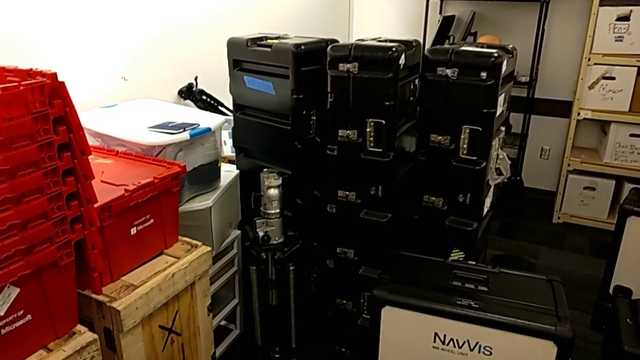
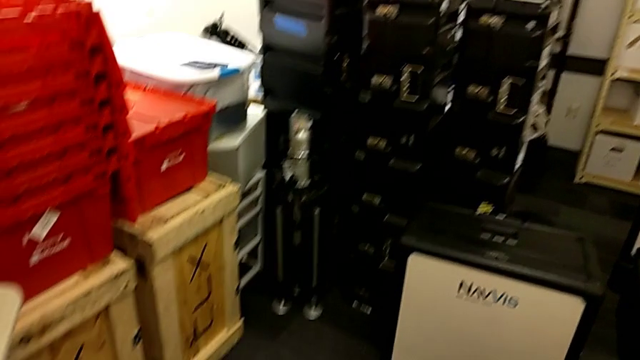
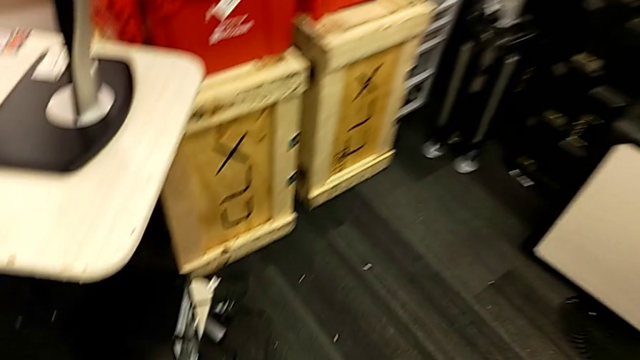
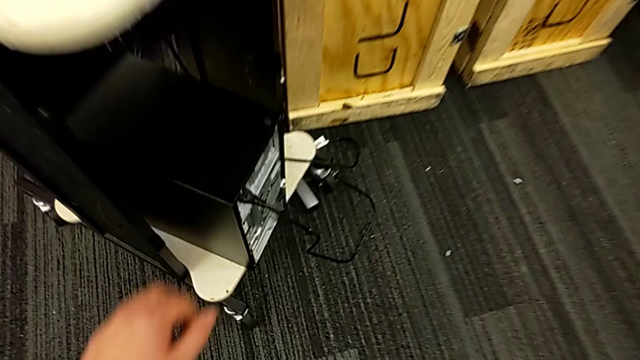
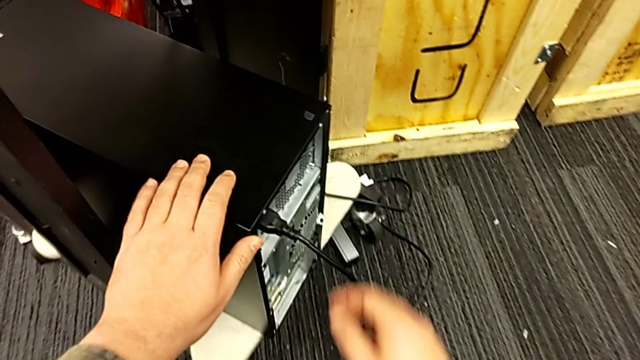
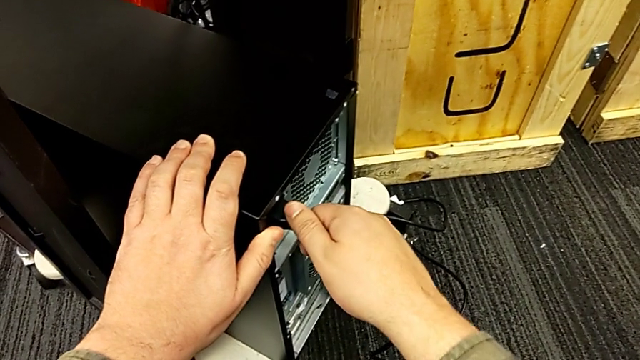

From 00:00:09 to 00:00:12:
The camera wearer unplugs the cable's power supply. They approach the computer tower, grab it and withdraw the cable power supply.

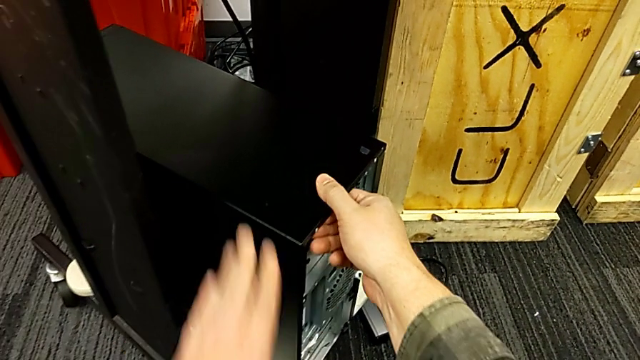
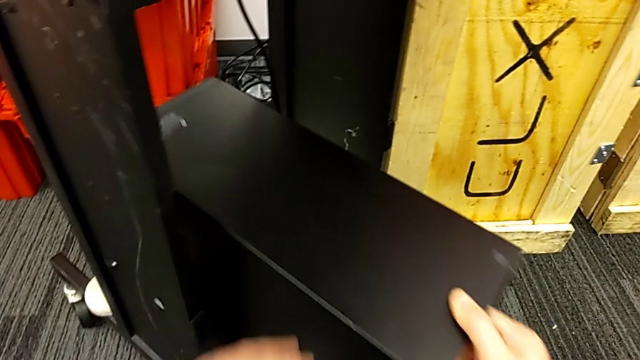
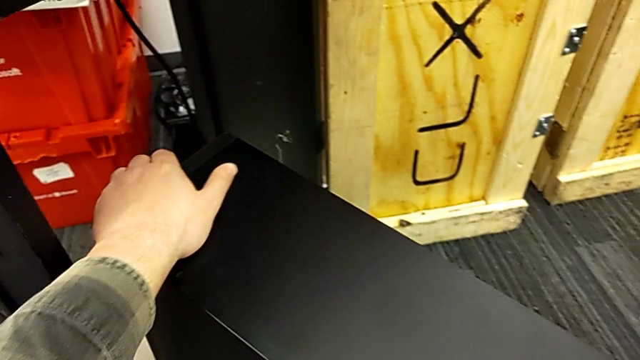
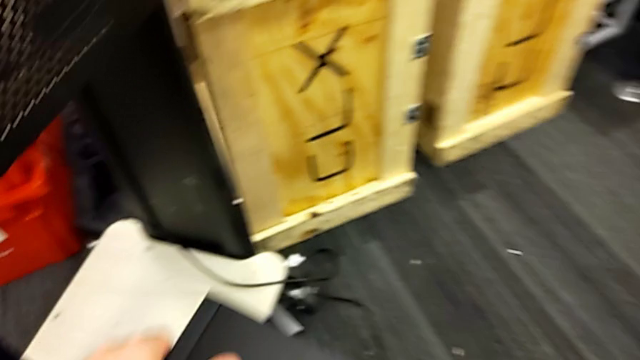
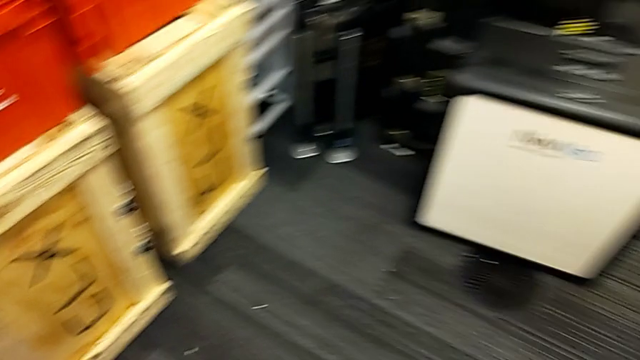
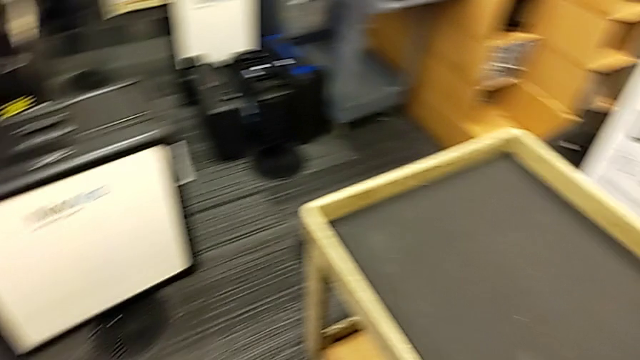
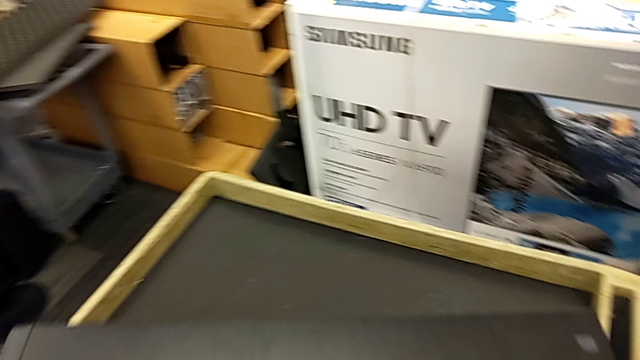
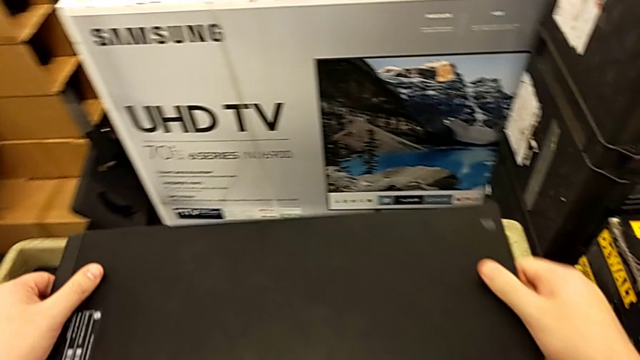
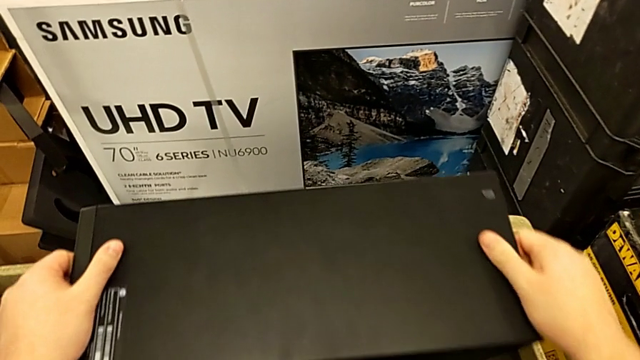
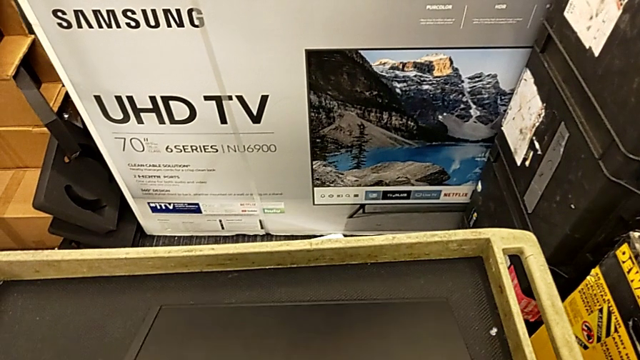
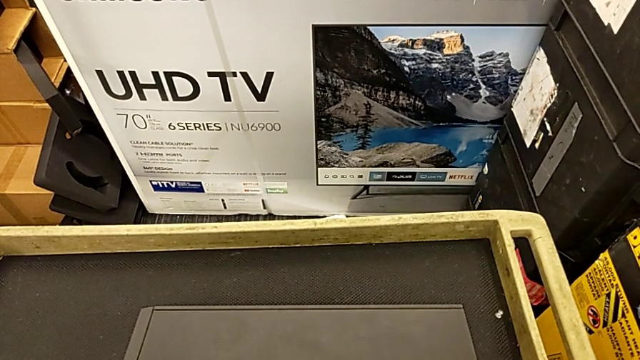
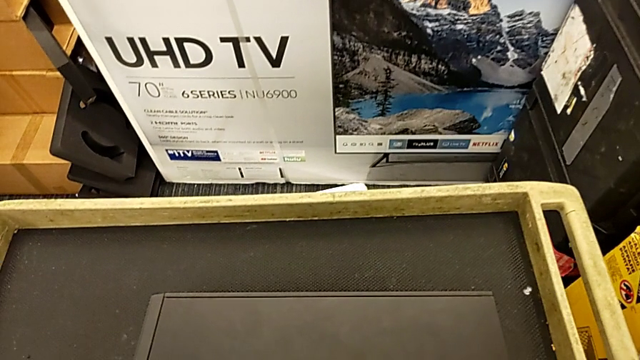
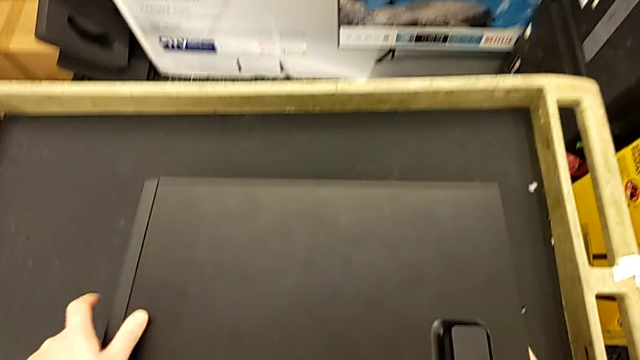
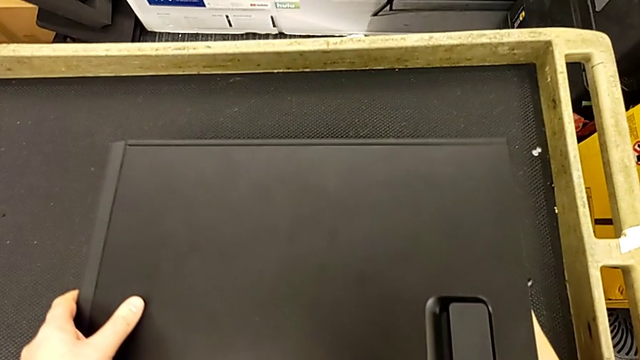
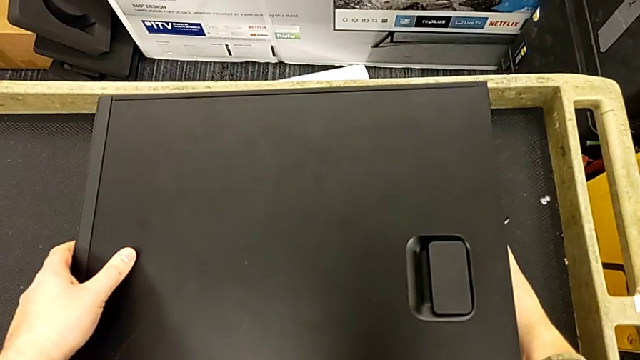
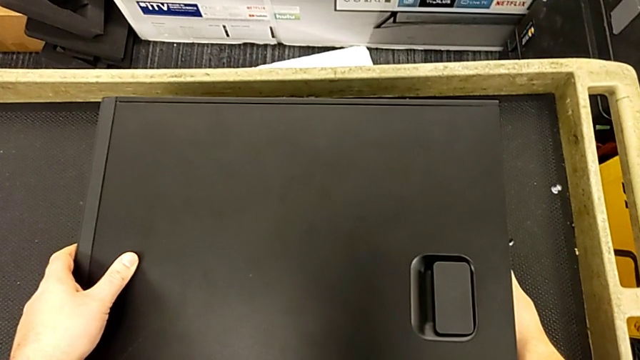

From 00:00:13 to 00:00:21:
The camera wearer puts the computer tower on the table. They grab the computer tower, slide it, lift it, flip it and place it.

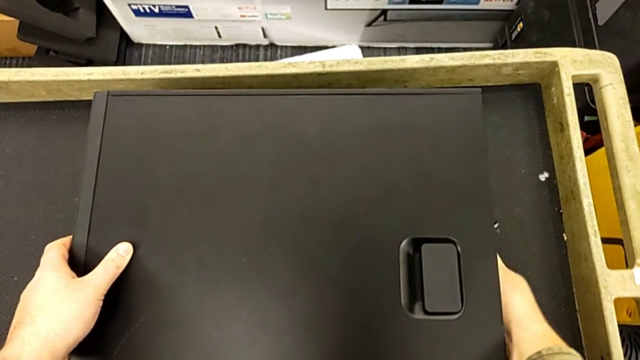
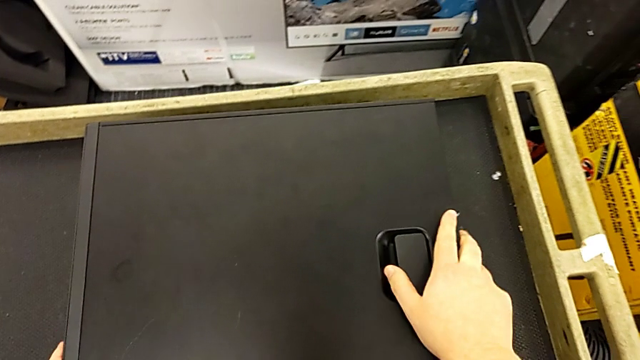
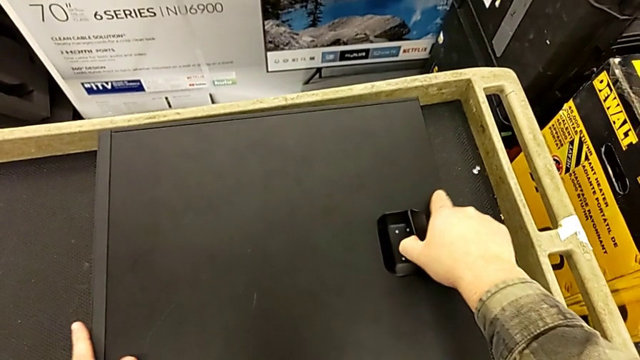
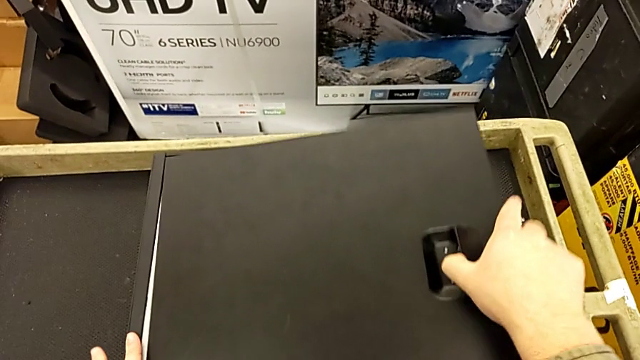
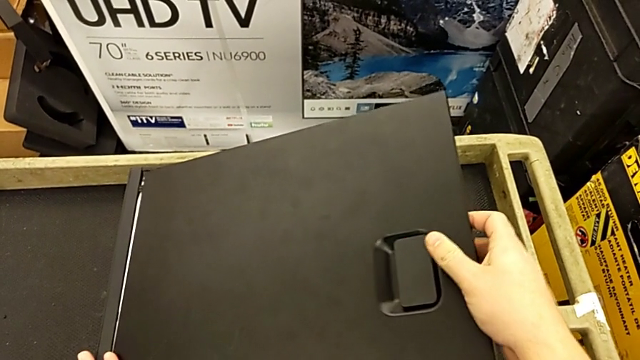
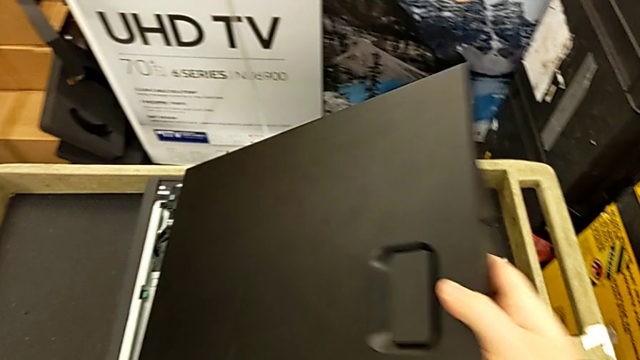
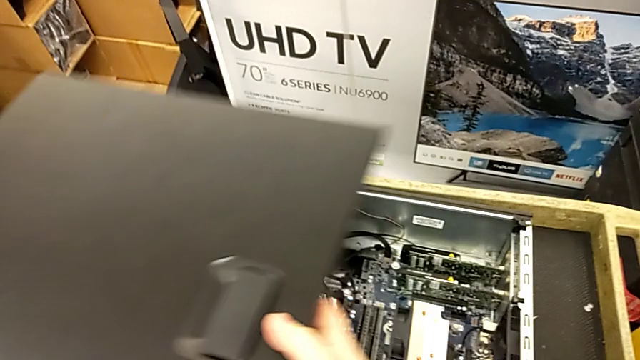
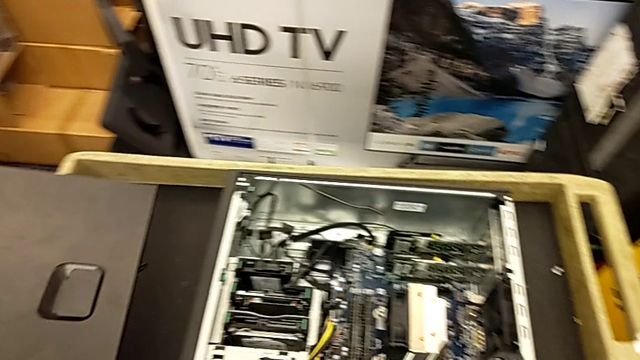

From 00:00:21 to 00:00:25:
The camera wearer opens the computer cover. They grab the cover, open it and place it.

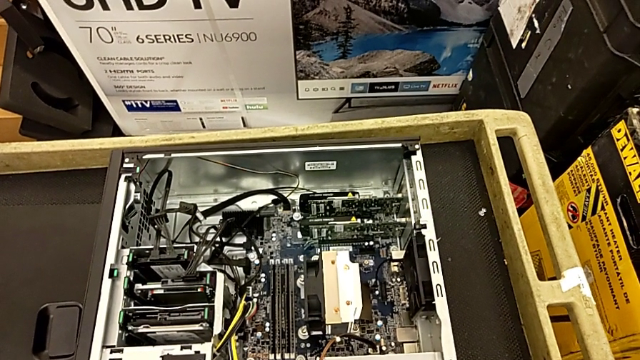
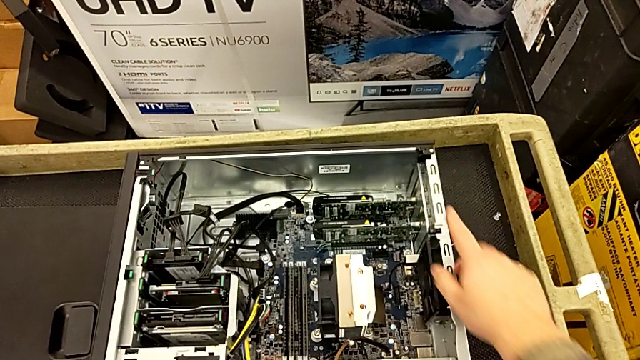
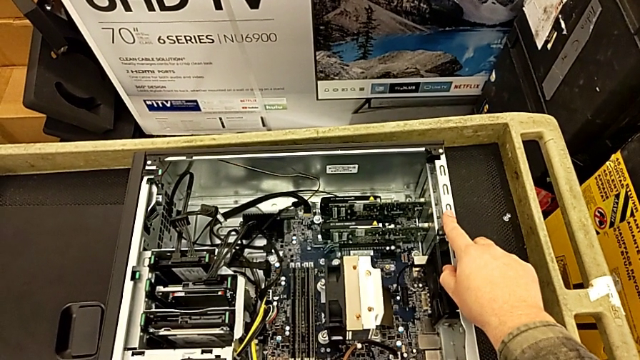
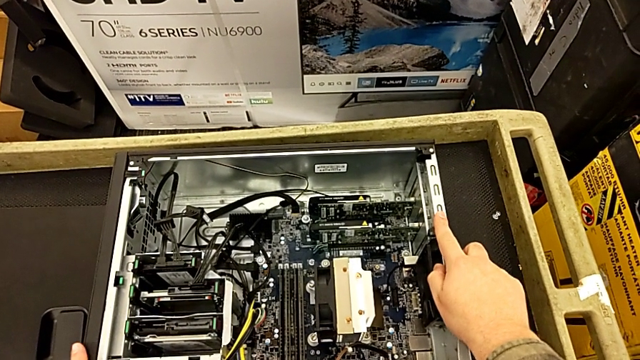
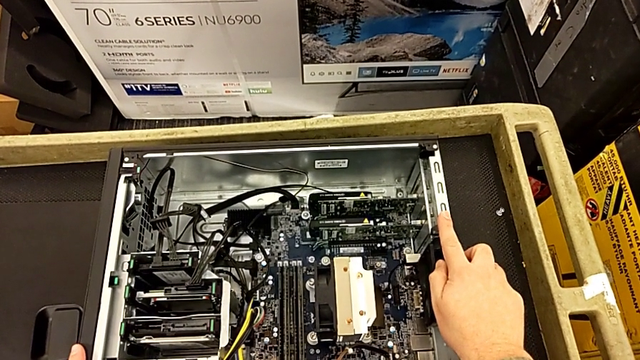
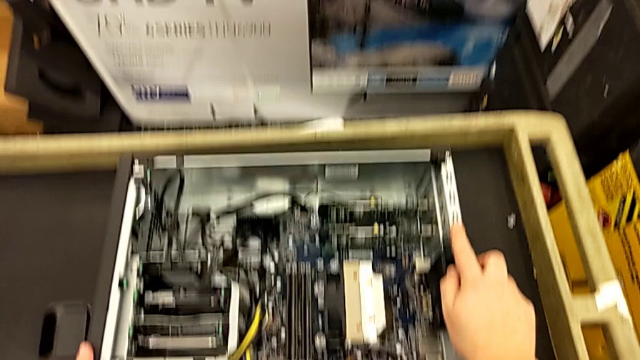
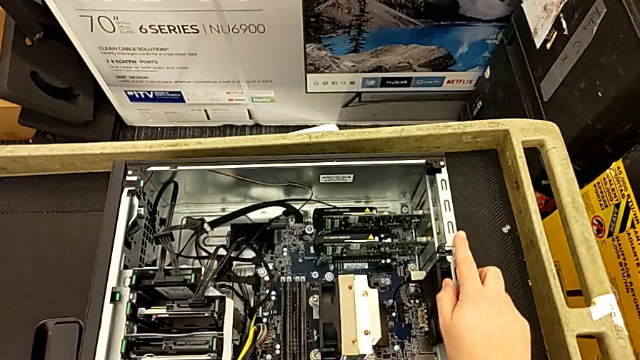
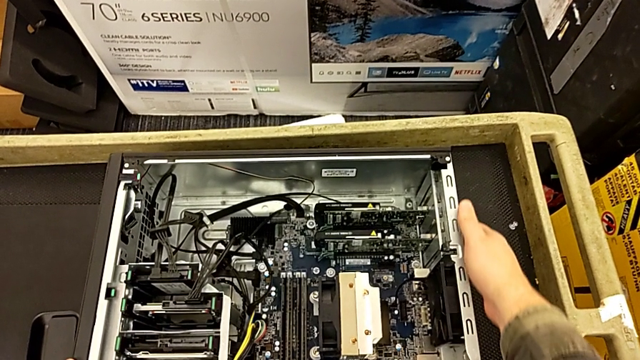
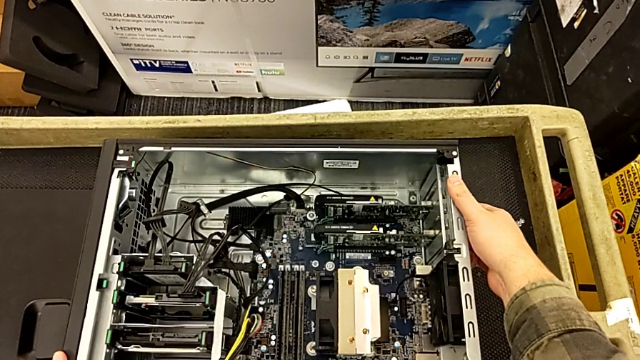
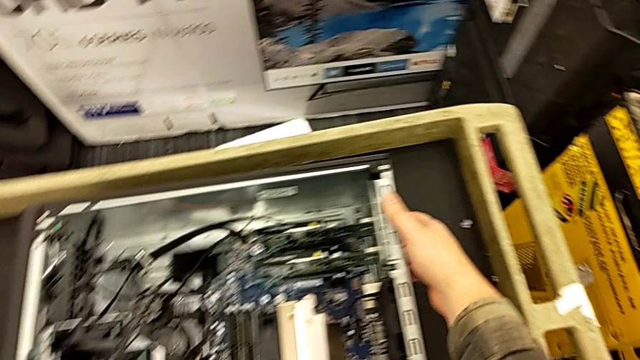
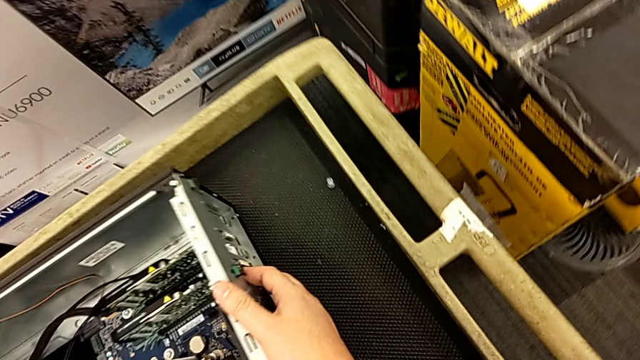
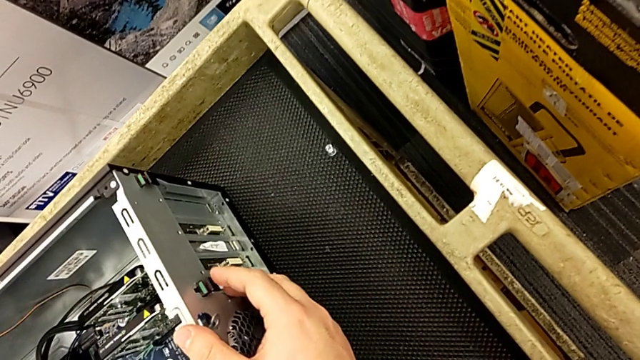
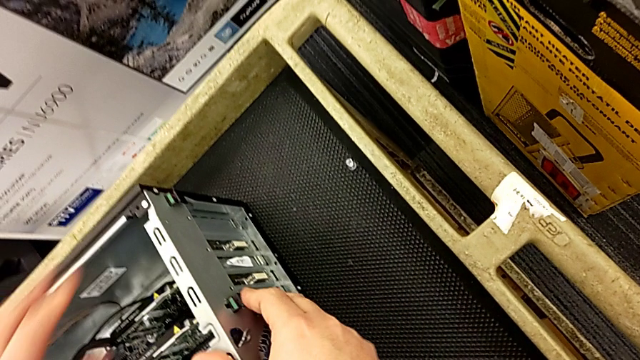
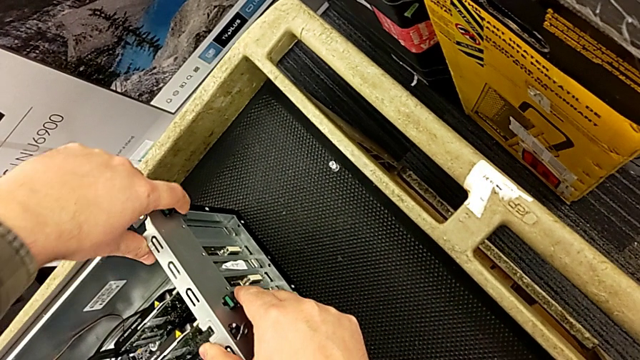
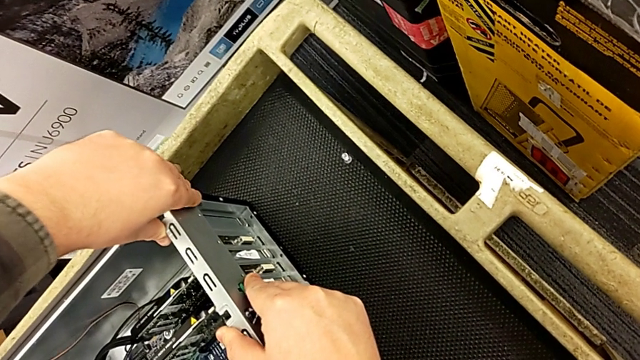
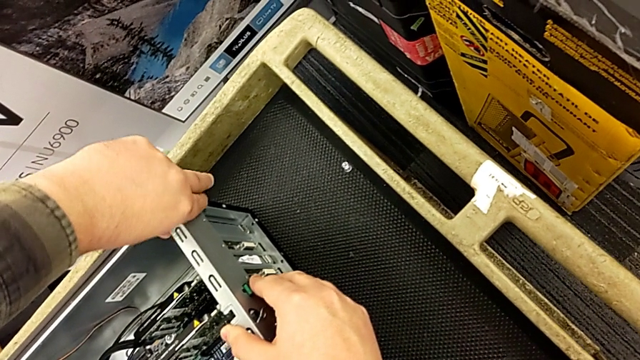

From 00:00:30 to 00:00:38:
The camera wearer is disassembling the two graphic cards from the motherboard. They touch the computer tower, touch the computer tab and wrongly pull it, pushing the green tabs.
